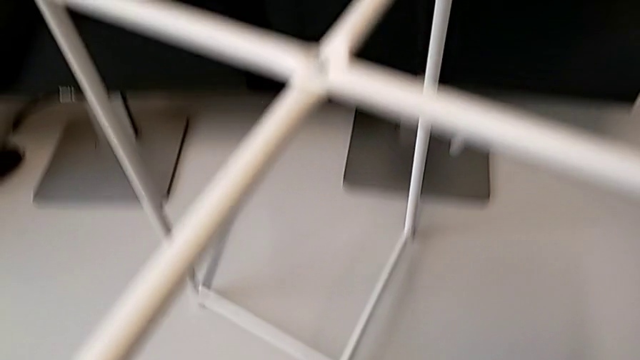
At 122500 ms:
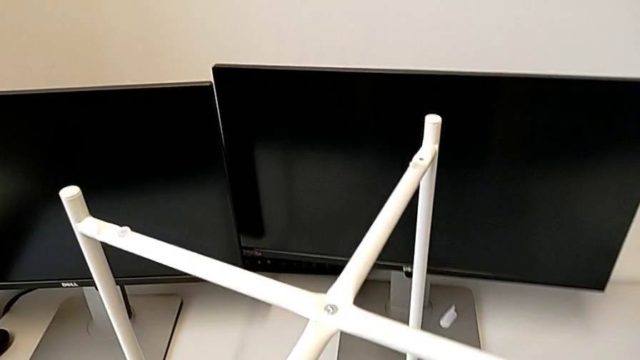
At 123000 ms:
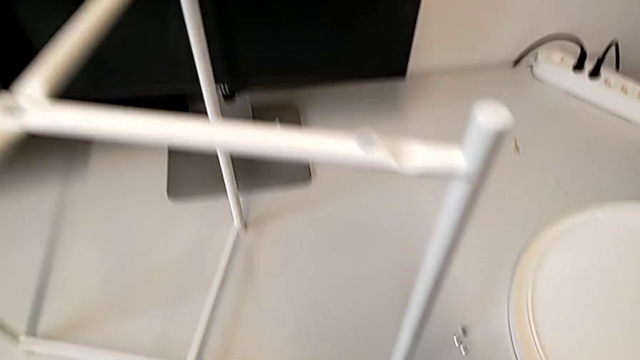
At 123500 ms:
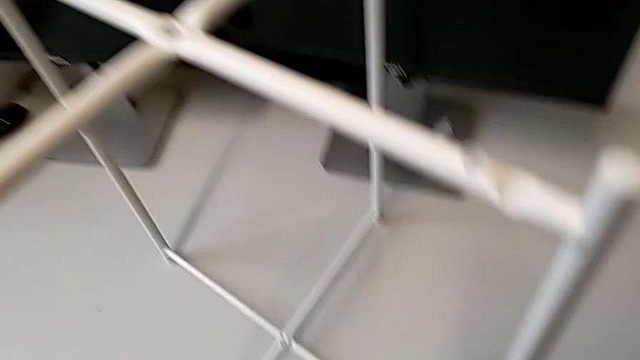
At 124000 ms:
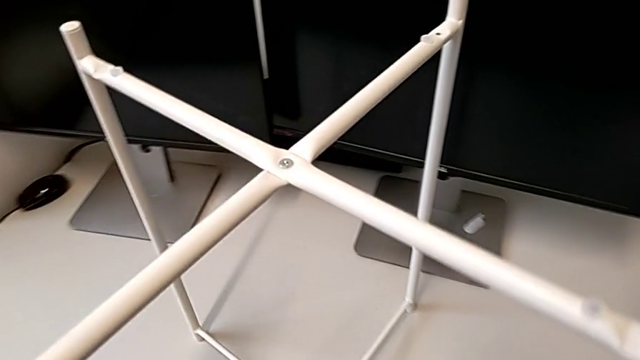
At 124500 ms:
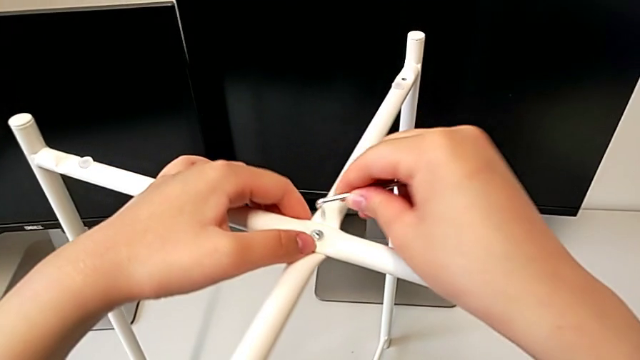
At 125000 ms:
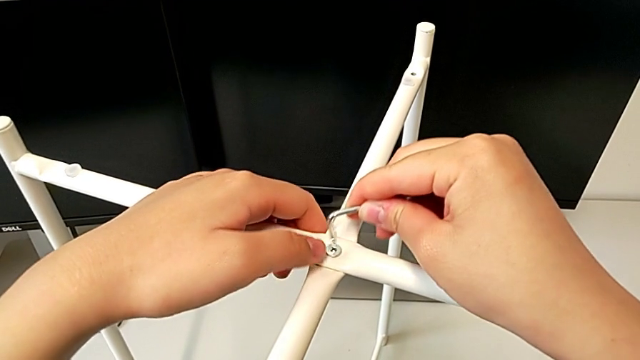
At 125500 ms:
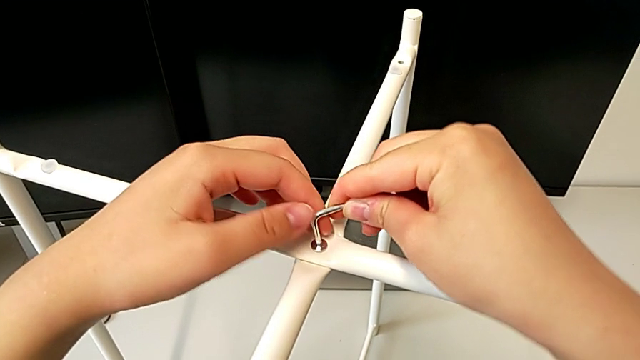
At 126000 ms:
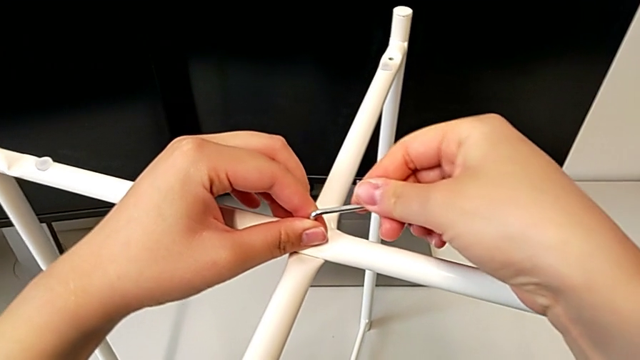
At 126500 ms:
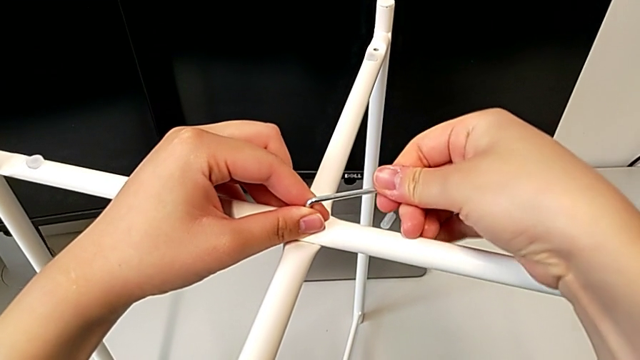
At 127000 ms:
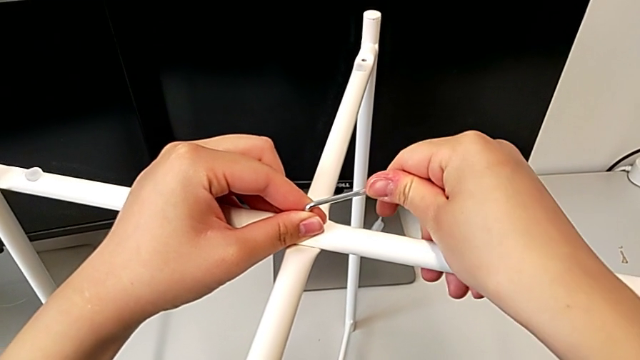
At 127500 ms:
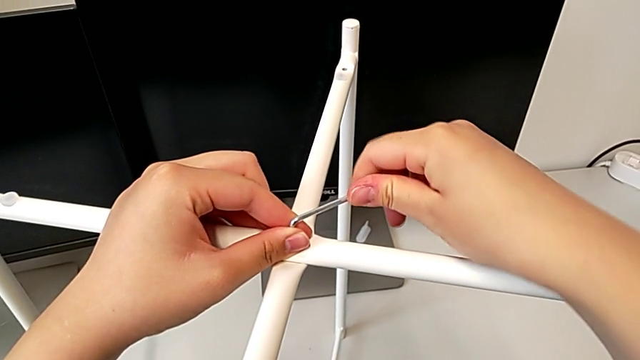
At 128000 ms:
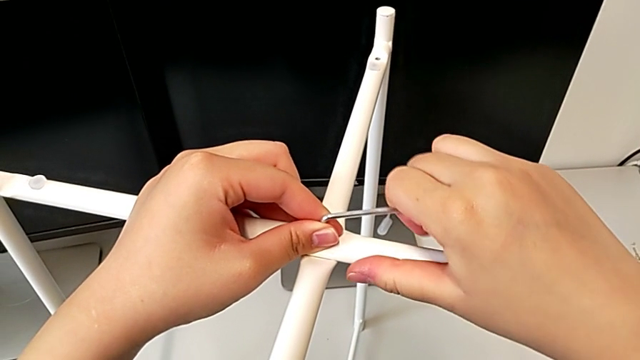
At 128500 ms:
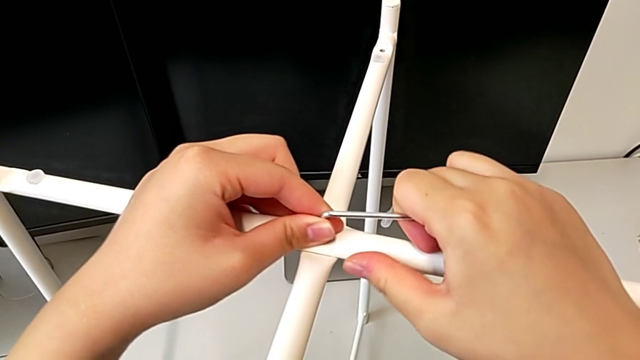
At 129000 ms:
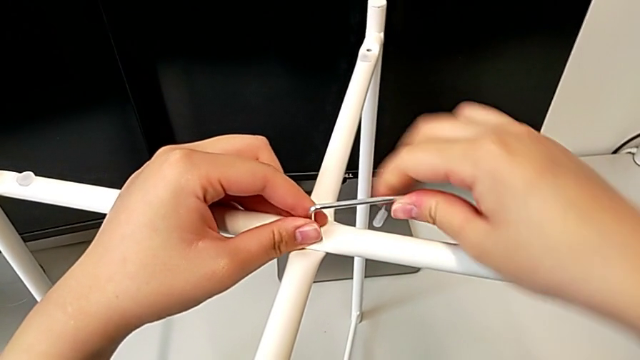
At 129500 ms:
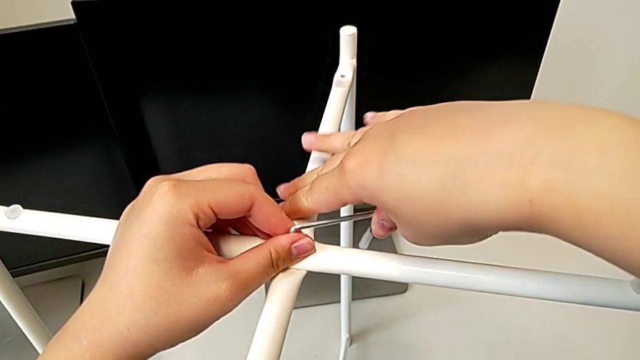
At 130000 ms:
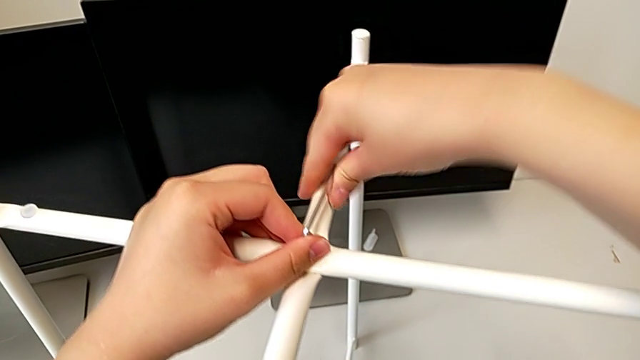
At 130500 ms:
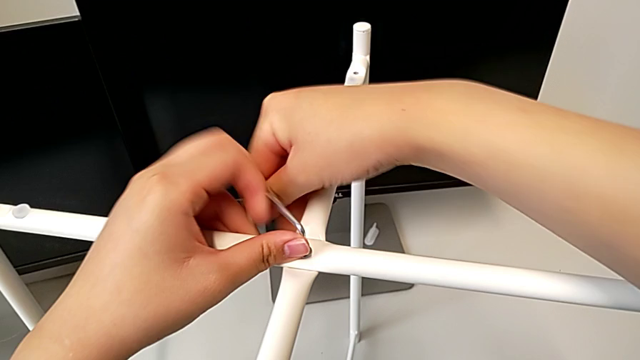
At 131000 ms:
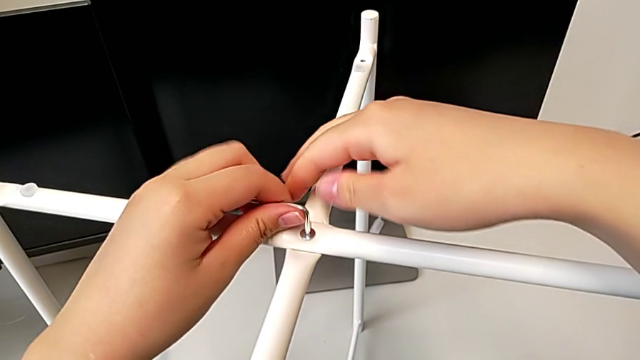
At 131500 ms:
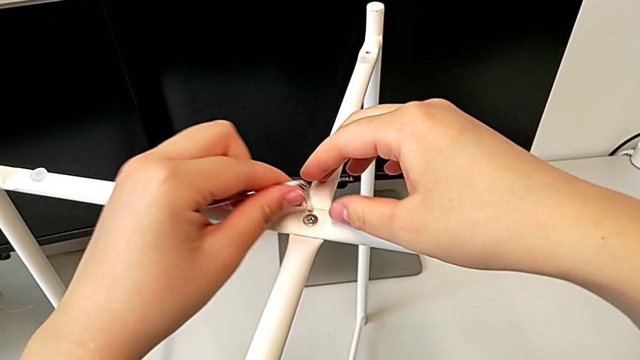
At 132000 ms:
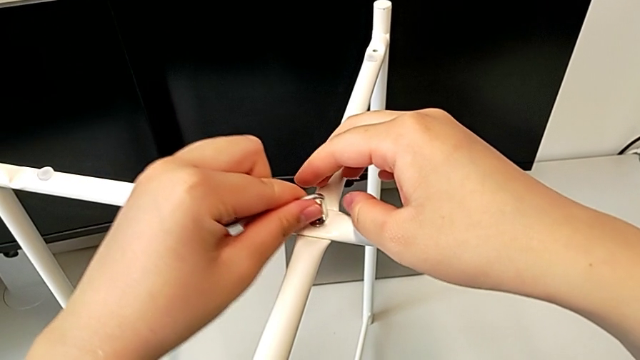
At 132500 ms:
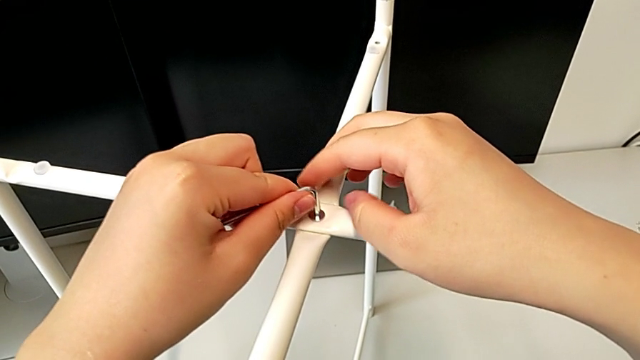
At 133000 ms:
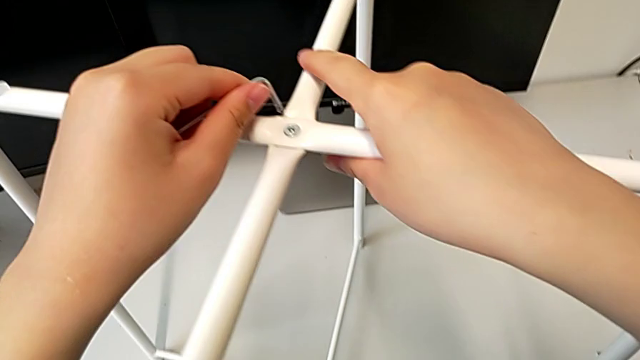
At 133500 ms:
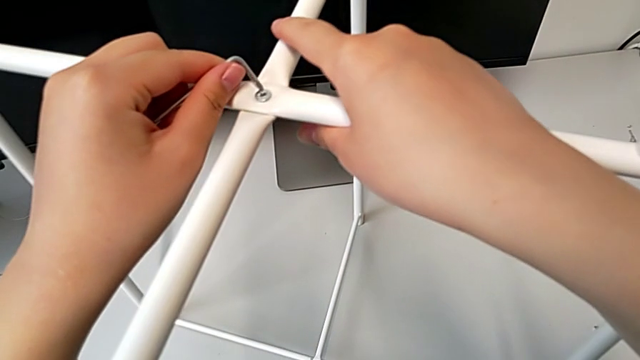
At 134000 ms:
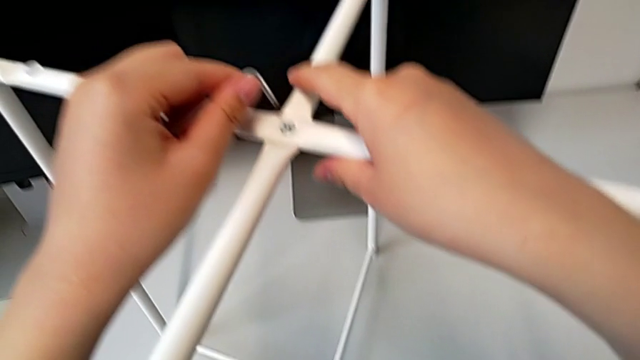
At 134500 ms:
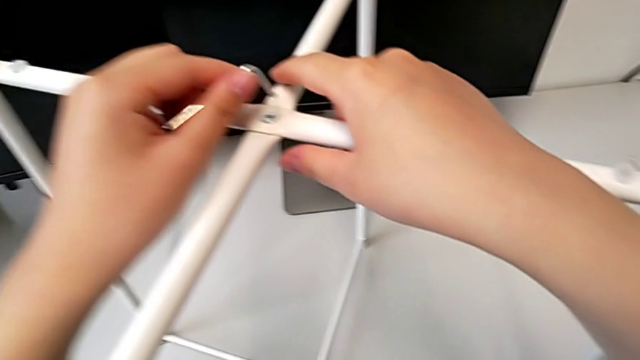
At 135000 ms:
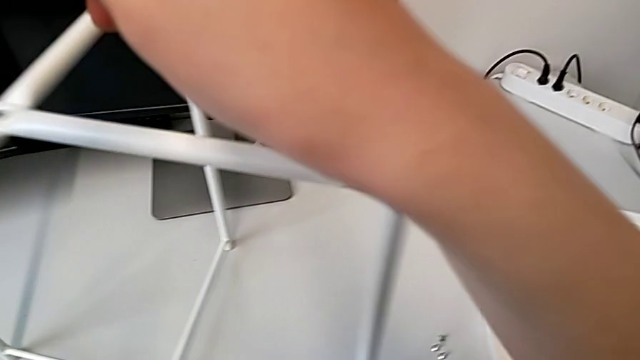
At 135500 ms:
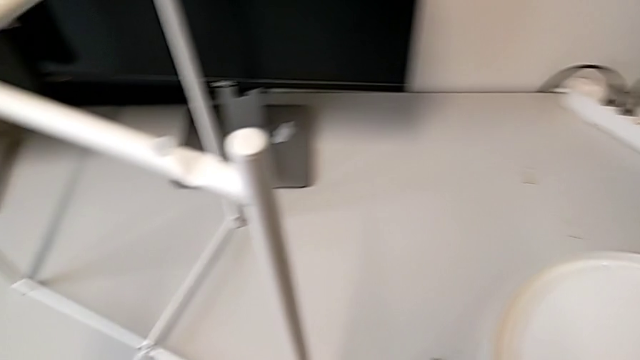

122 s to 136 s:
The camera wearer is screwing the top hex socket head from the base. They grab the Allen wrench, insert it, screw the top hex socket head, unscrew the hex socket head, withdraw the Allen wrench, insert it, withdraw it and place it.

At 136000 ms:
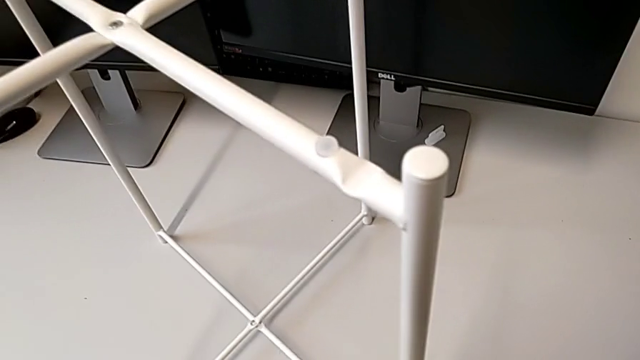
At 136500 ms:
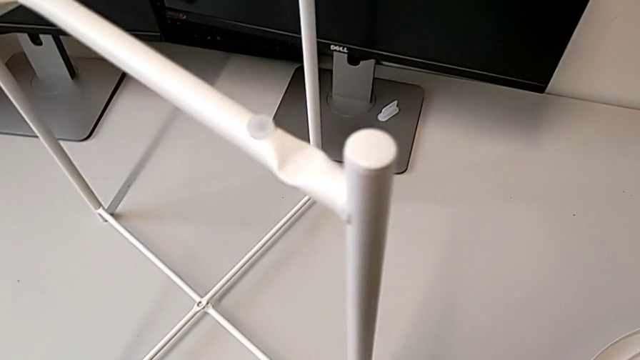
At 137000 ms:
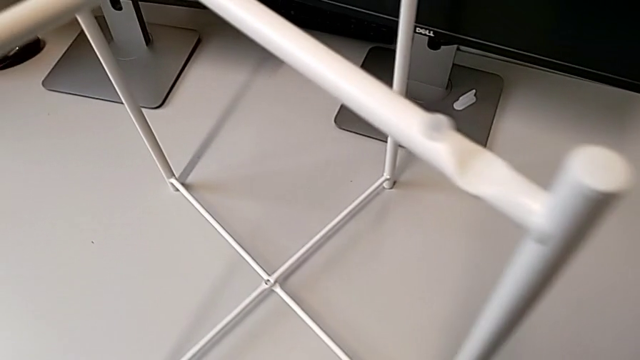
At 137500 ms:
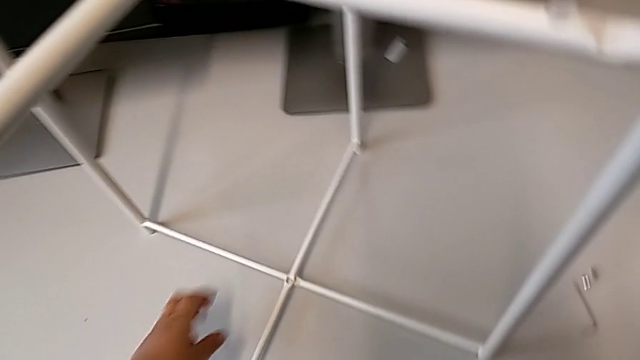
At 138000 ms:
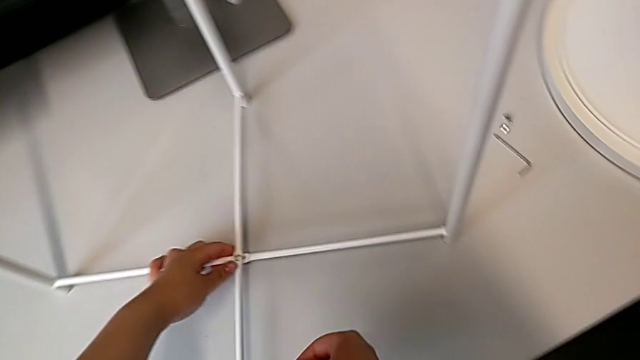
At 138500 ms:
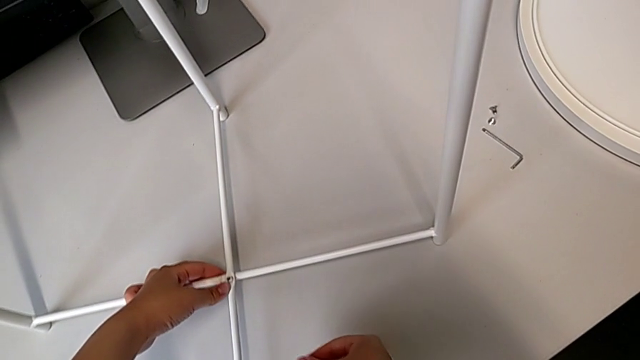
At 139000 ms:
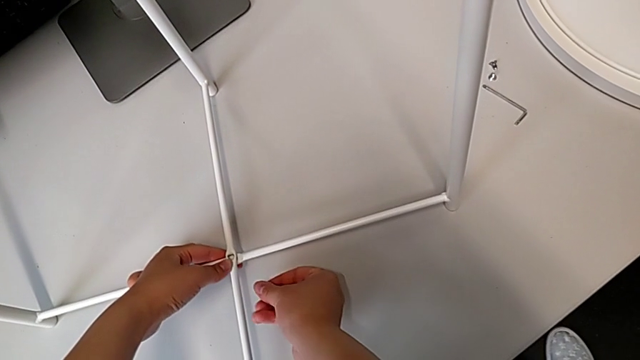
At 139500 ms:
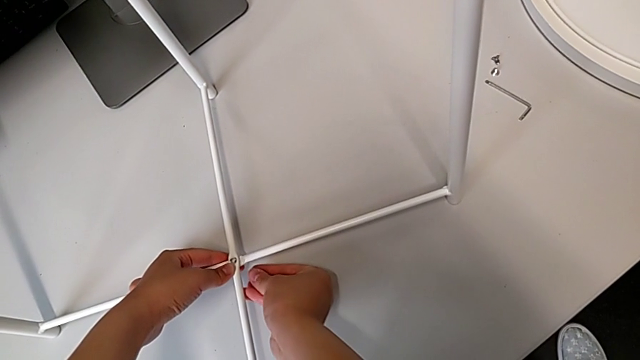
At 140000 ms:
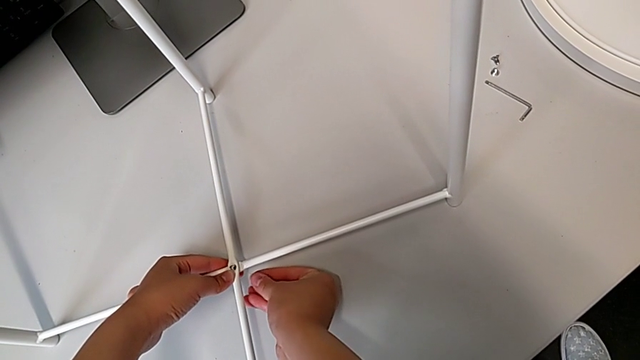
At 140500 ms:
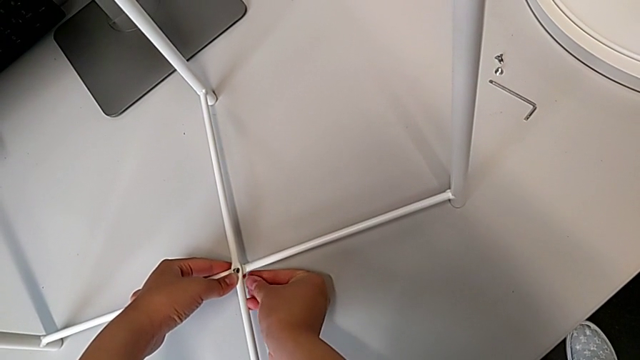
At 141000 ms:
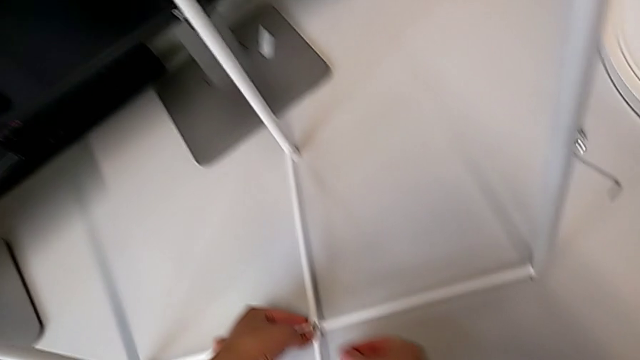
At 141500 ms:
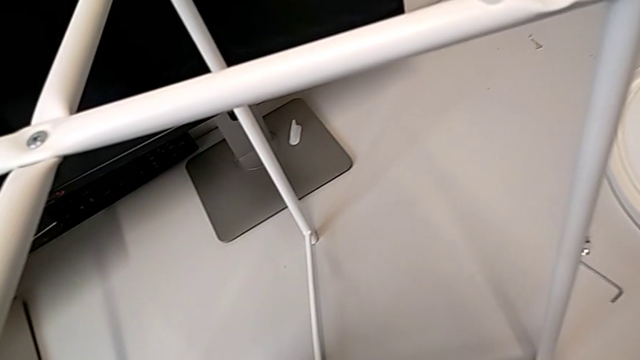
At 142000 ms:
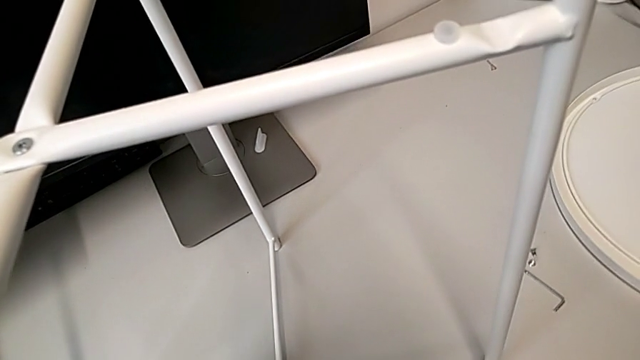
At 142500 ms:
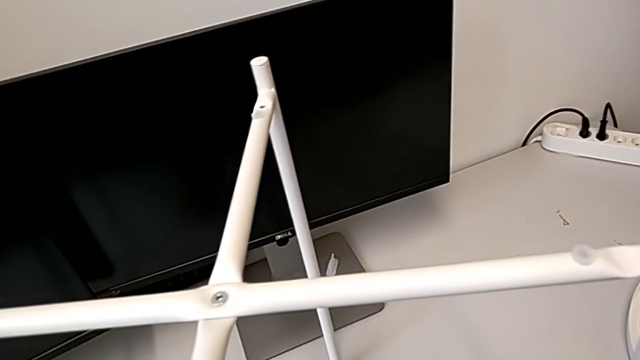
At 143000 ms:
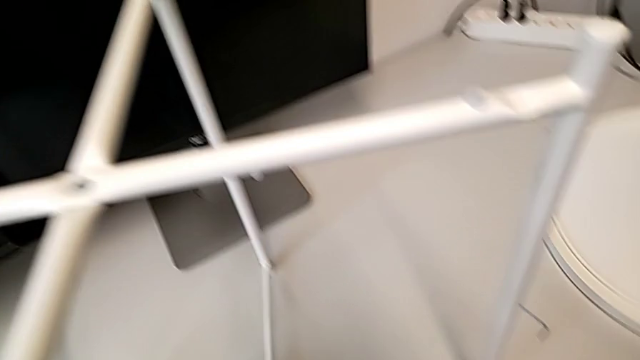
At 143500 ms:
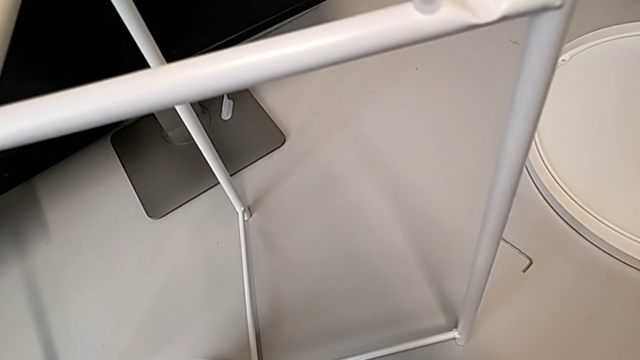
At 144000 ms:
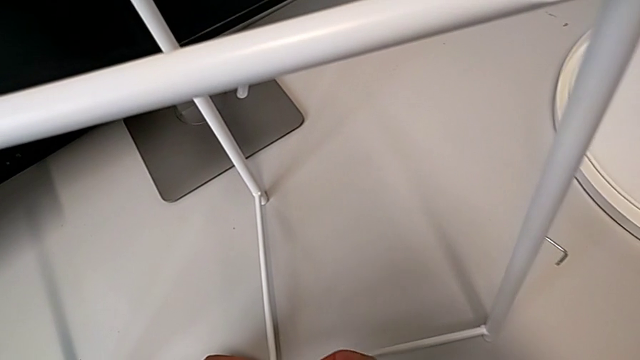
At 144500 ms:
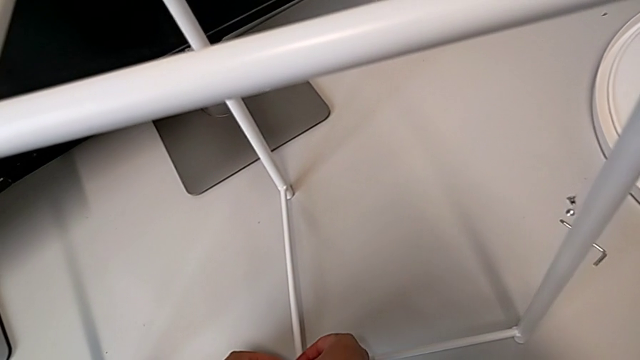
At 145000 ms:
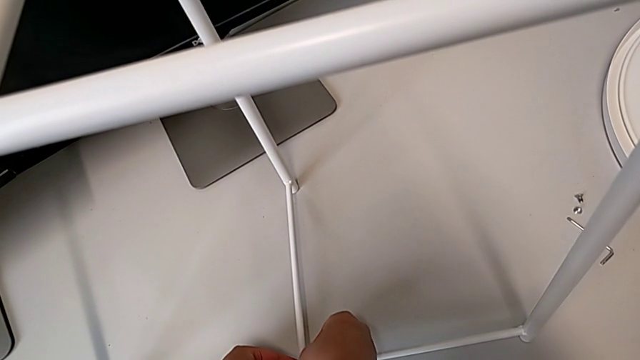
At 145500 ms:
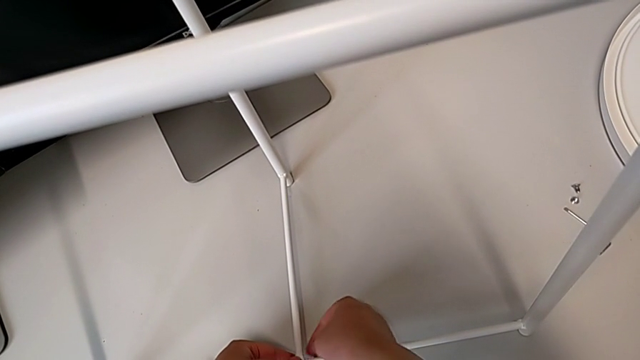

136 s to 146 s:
The camera wearer is screwing the bottom hex socket head from the base. They grab the bottom leg, align it and insert the bottom hex socket head.
